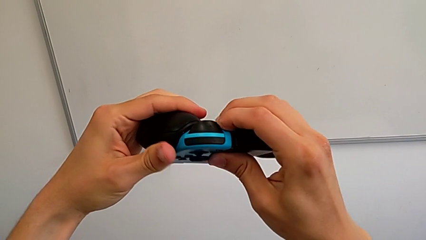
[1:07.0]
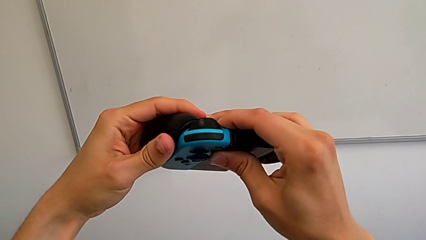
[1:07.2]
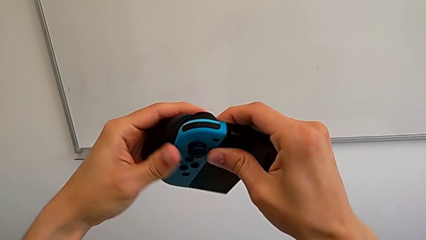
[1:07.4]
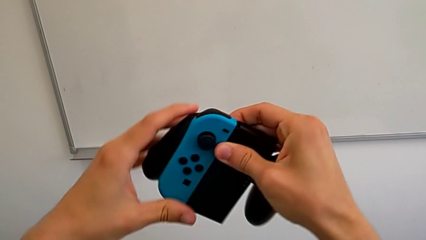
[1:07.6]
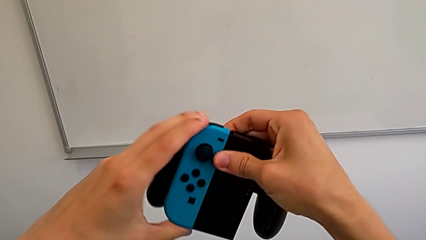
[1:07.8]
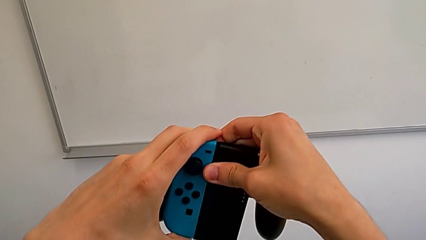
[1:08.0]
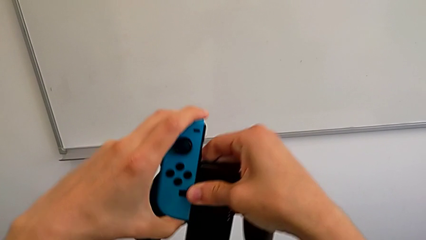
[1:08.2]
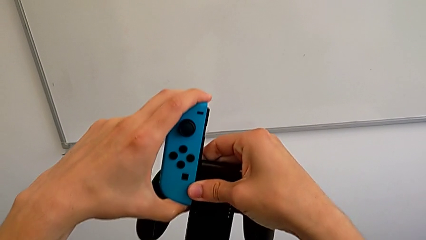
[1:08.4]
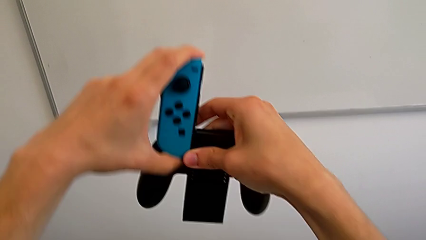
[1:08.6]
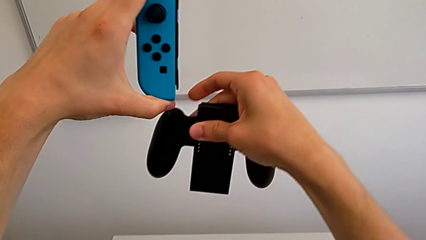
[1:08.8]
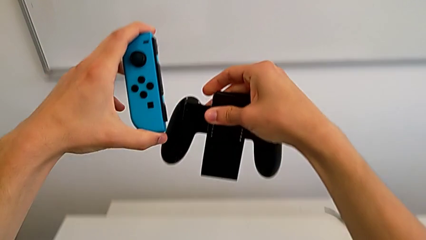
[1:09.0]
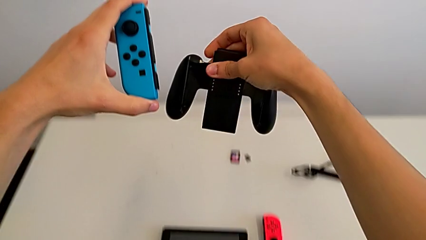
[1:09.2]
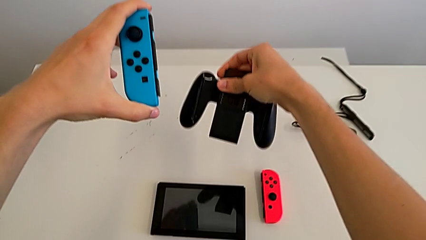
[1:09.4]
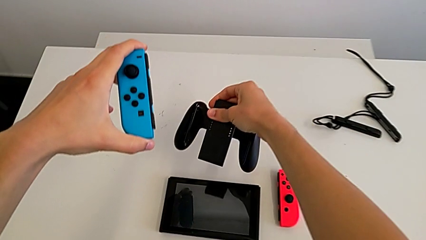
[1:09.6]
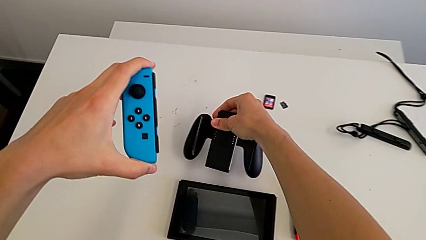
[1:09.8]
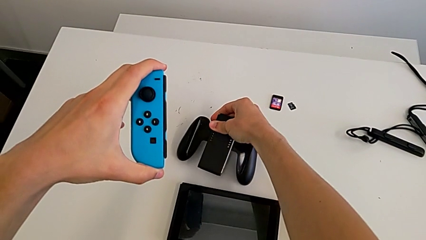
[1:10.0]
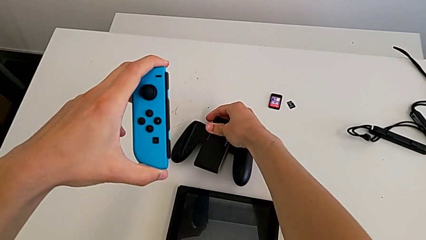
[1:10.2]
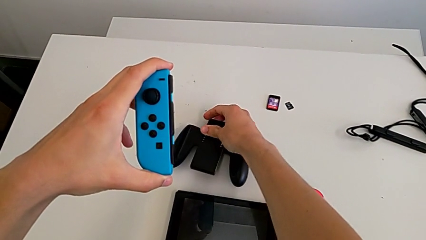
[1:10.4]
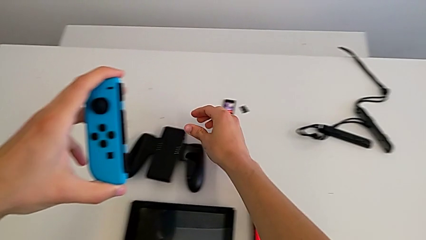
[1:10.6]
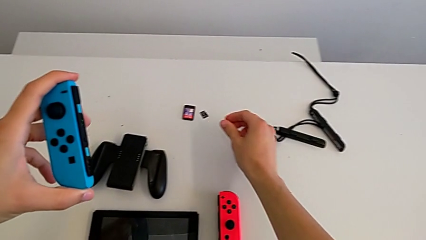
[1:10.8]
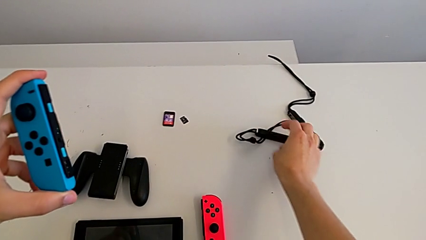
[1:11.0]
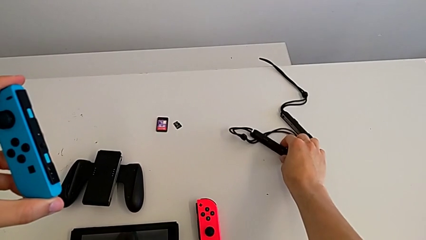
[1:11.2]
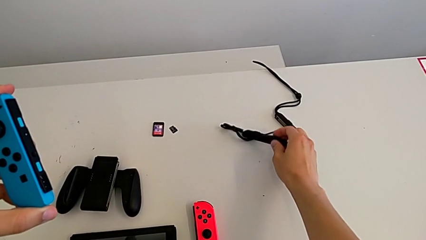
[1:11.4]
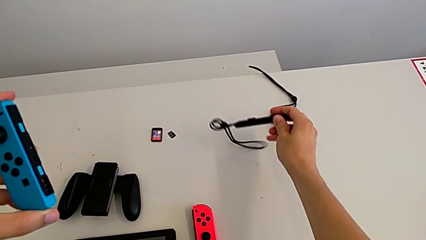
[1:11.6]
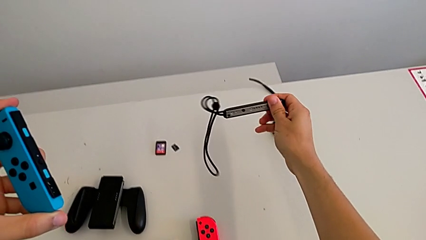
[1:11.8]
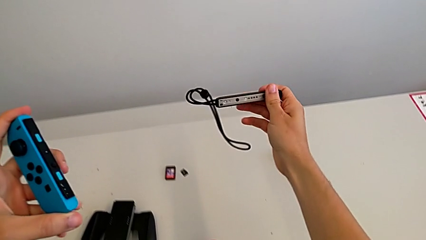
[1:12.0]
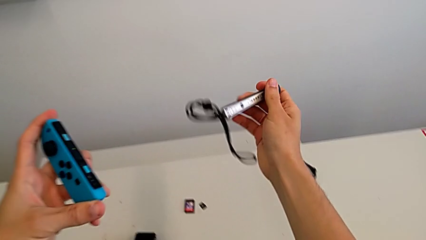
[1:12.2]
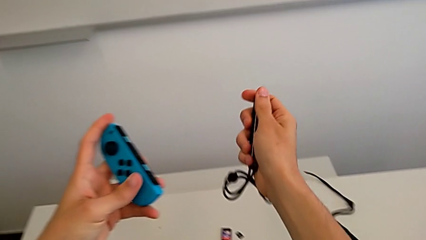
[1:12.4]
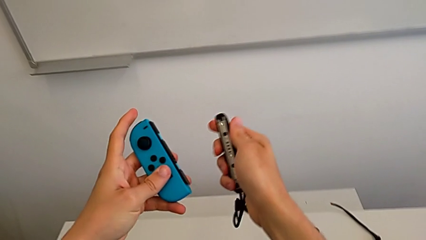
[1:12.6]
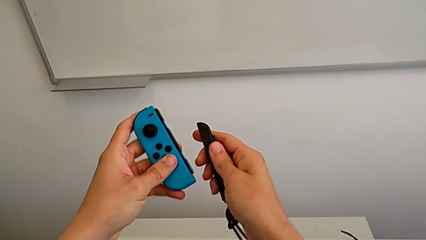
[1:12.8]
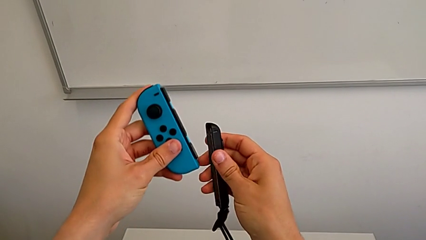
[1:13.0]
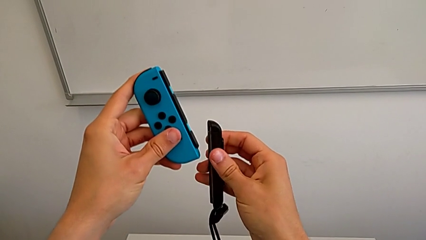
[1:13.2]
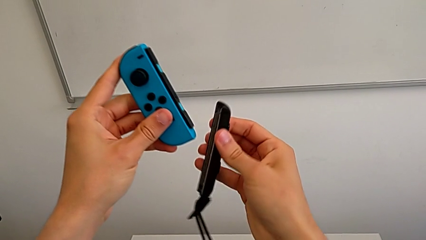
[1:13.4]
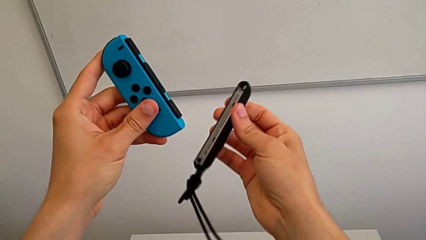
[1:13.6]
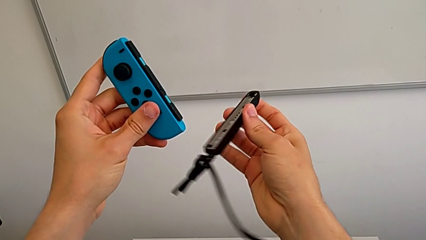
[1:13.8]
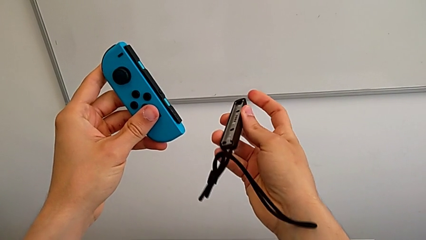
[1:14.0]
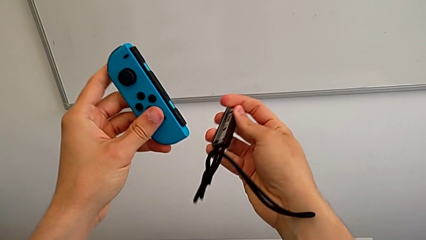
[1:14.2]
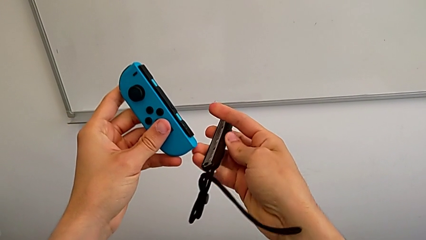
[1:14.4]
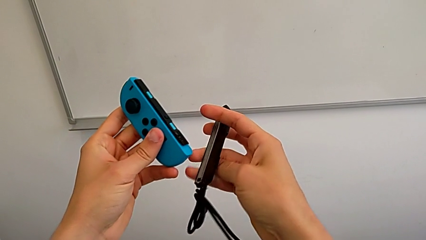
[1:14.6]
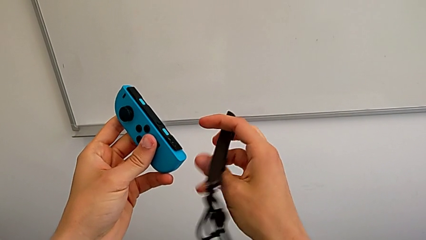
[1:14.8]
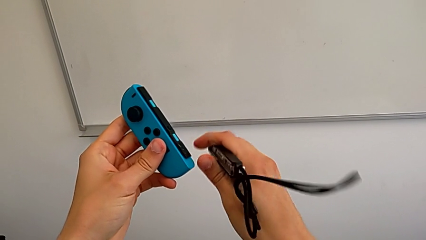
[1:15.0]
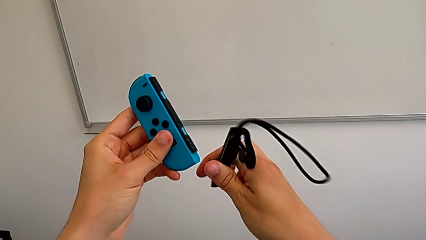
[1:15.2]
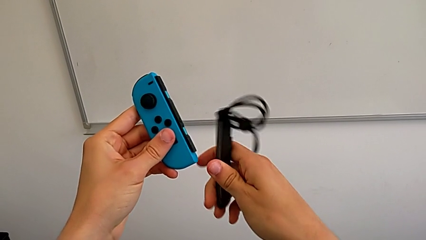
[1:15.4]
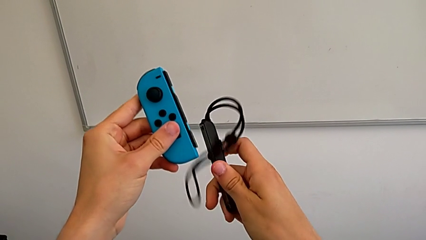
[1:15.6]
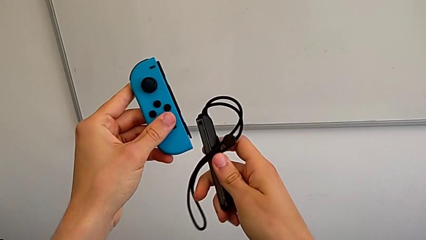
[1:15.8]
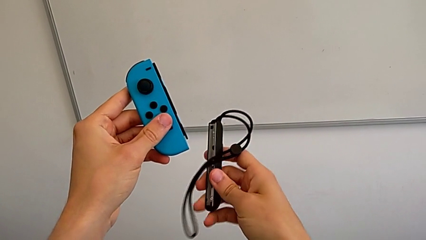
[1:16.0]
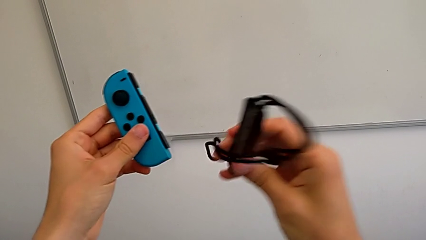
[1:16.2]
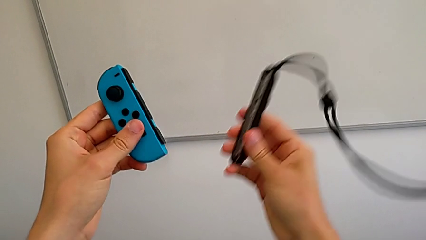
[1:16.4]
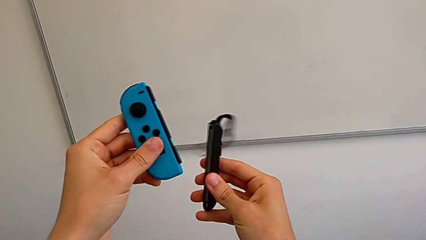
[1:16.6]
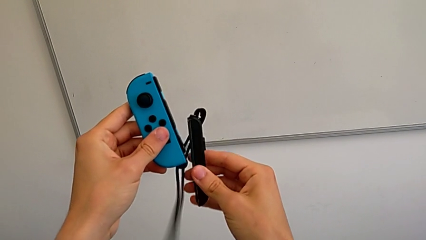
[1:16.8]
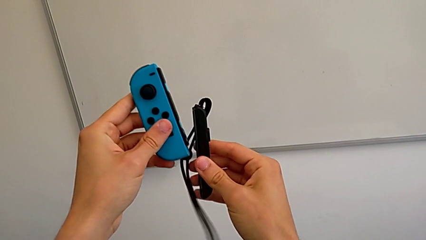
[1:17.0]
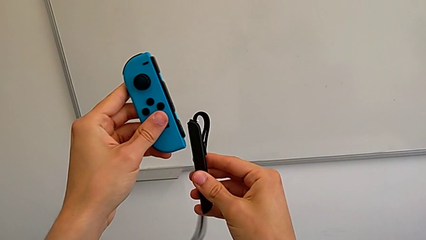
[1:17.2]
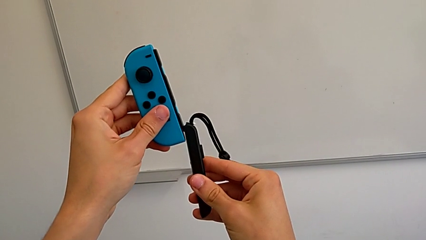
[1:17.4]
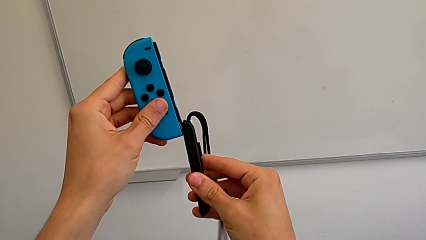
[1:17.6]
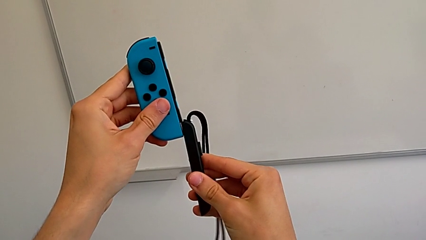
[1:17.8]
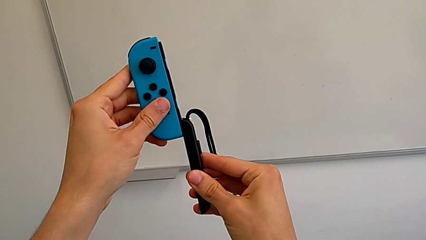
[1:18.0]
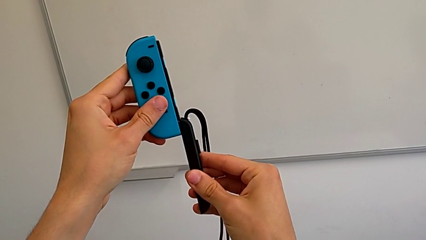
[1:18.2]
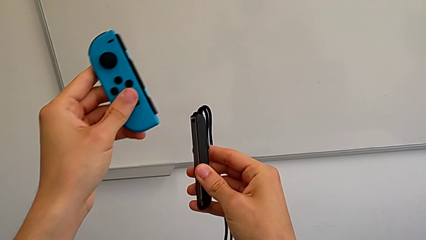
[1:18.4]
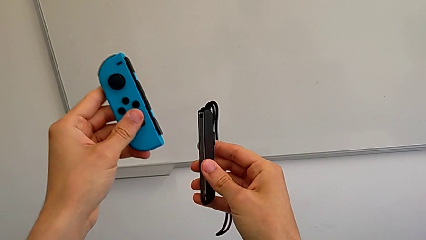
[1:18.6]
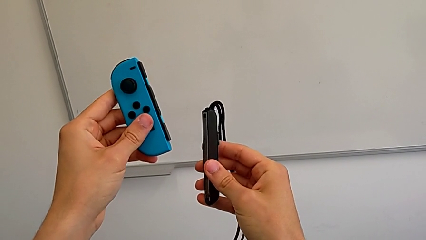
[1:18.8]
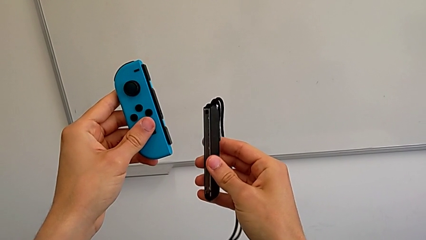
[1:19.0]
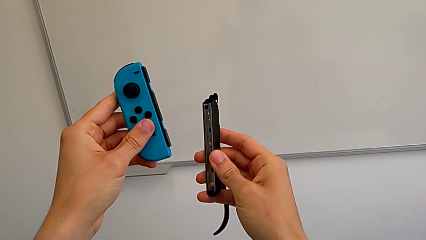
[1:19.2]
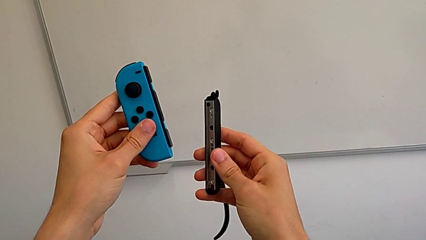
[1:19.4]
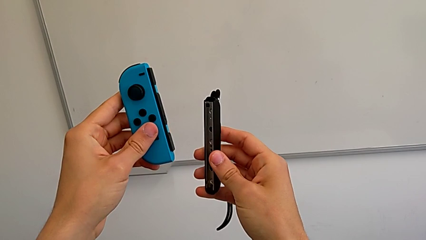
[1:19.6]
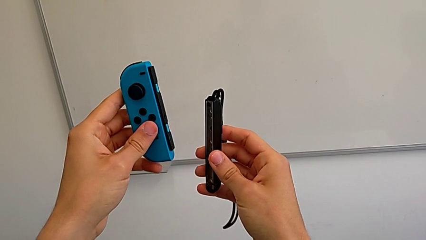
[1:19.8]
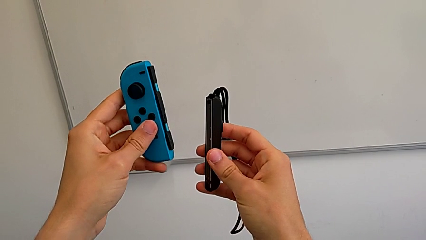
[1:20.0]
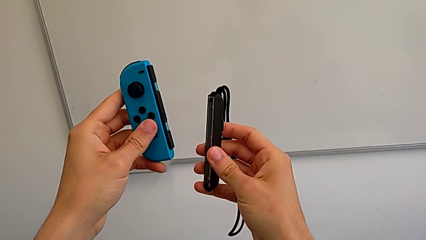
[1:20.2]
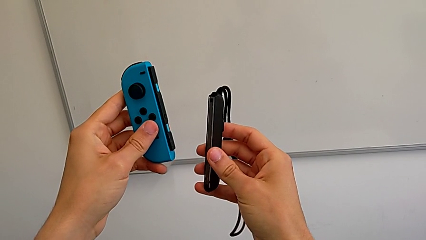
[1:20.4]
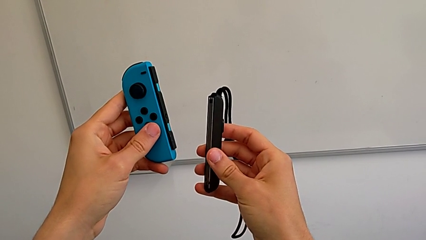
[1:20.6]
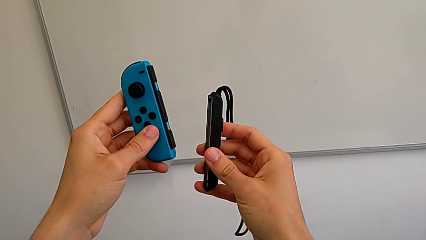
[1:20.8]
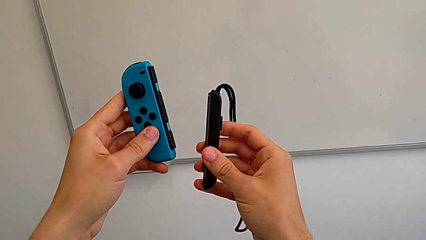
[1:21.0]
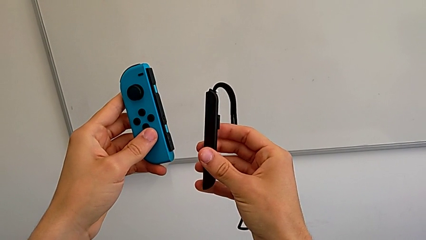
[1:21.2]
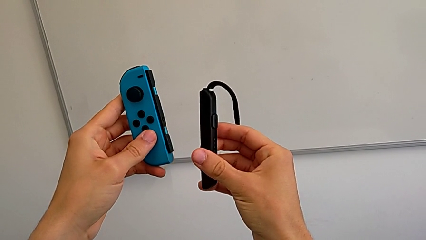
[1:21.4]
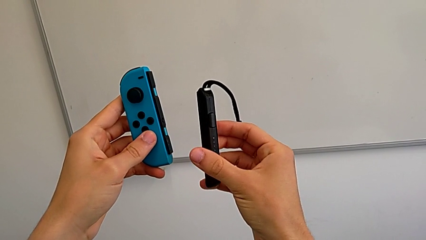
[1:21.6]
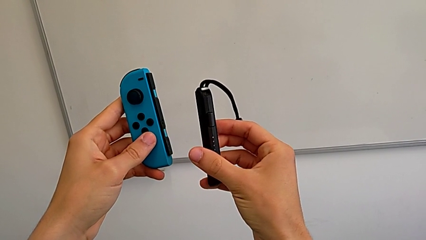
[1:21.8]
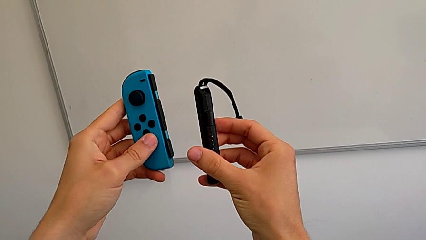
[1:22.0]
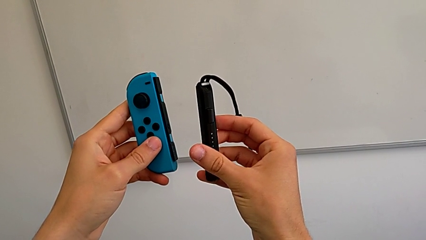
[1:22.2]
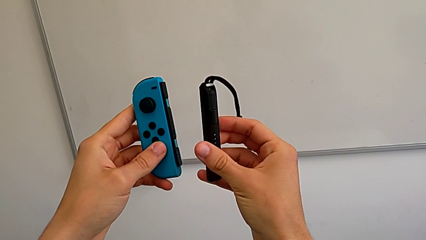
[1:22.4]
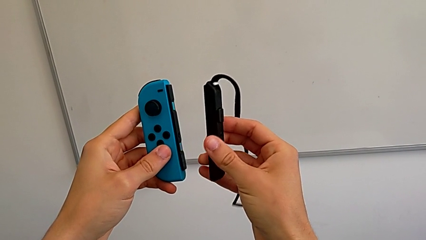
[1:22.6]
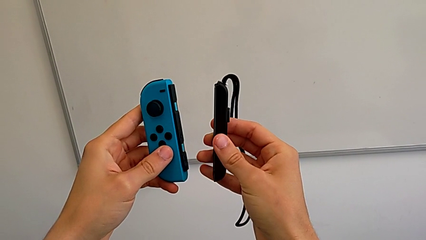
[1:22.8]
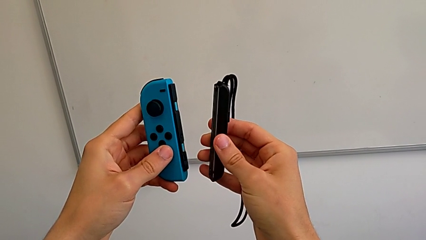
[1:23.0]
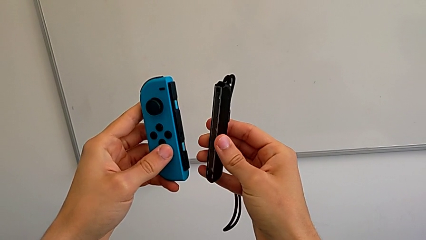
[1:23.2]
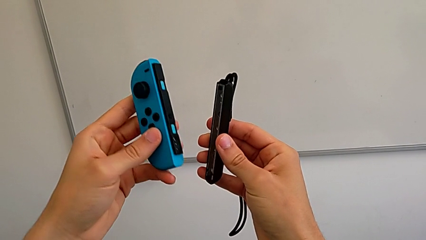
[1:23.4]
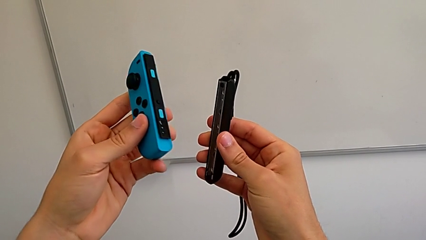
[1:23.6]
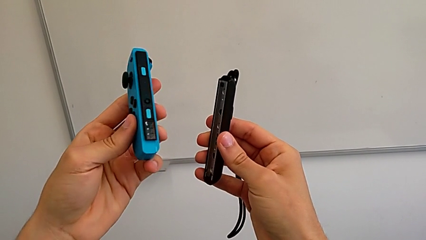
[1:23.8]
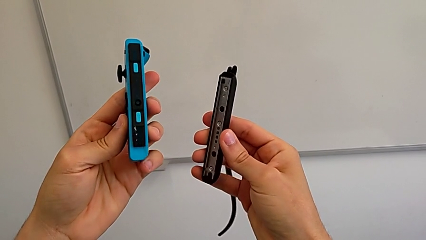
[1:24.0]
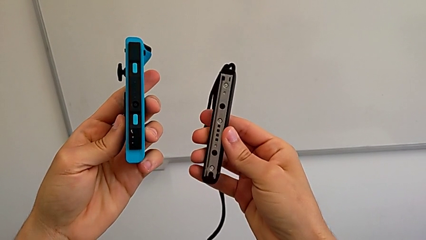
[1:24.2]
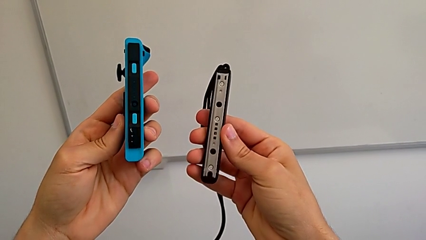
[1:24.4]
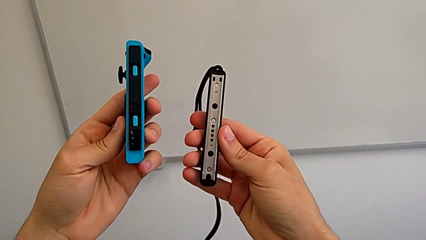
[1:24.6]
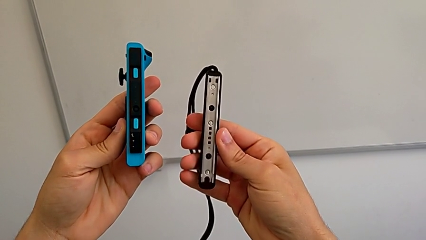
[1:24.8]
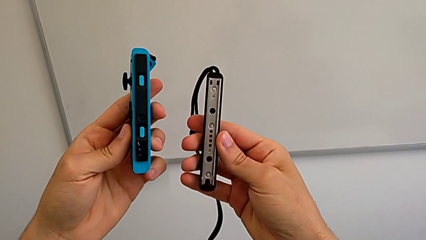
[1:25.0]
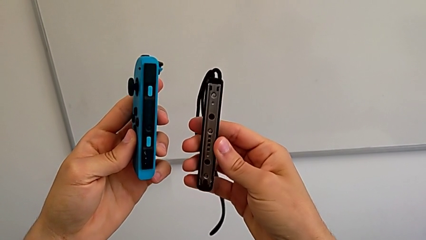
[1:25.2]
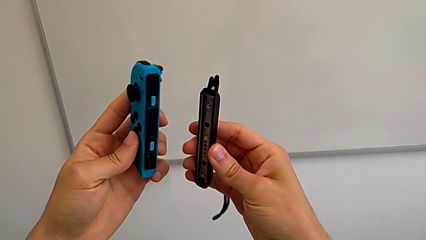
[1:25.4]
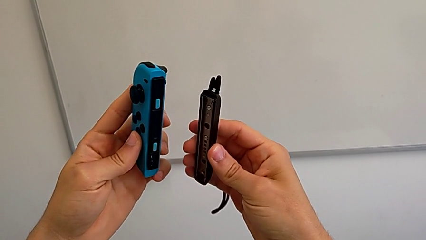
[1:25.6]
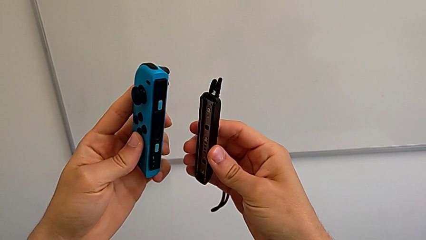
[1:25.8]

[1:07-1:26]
The camera wearer is changing the controllers' grip from the comfort grip to the Joy-Con straps. They press the release button, withdraw the blue Joy-Con controller, drop the comfort grip, grab the Joy-Con strap, lift it, hold the blue Joy-Con controller, rotate the Joy-Con strap twice, align the blue Joy-Con controller, hold it twice and inspect it twice.
